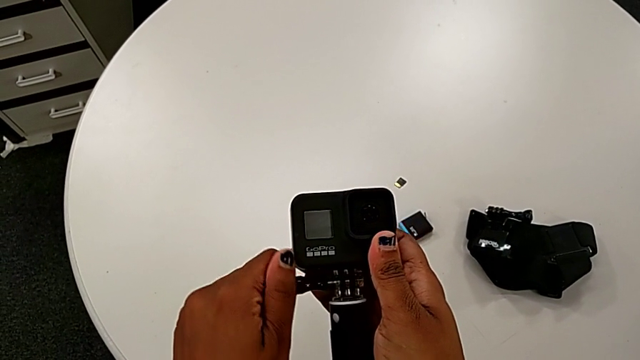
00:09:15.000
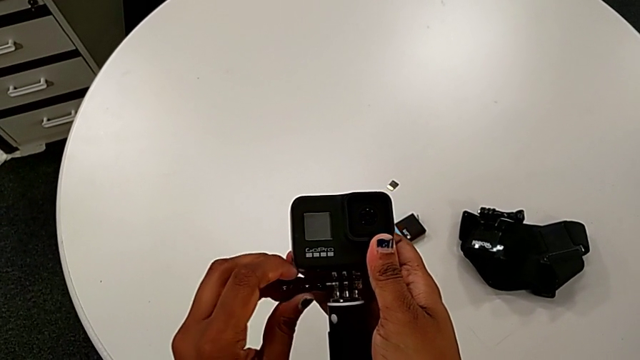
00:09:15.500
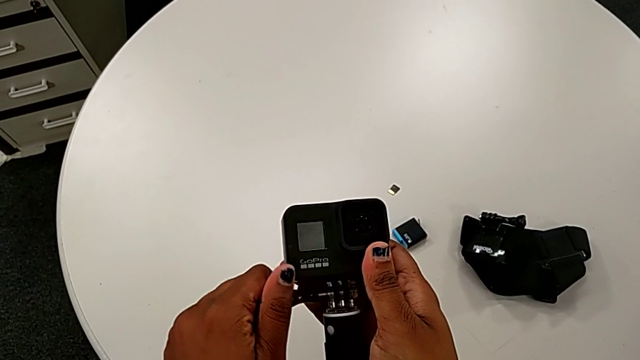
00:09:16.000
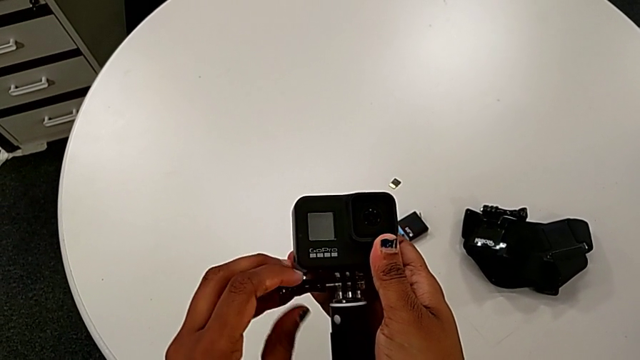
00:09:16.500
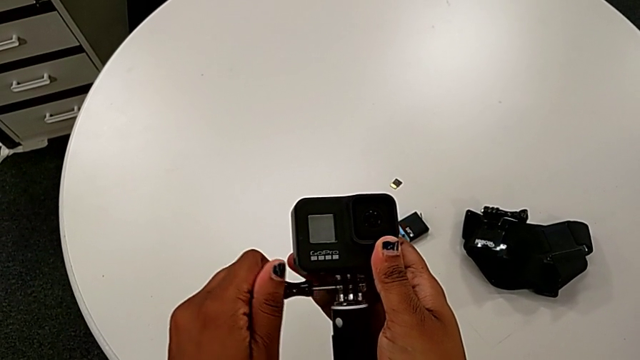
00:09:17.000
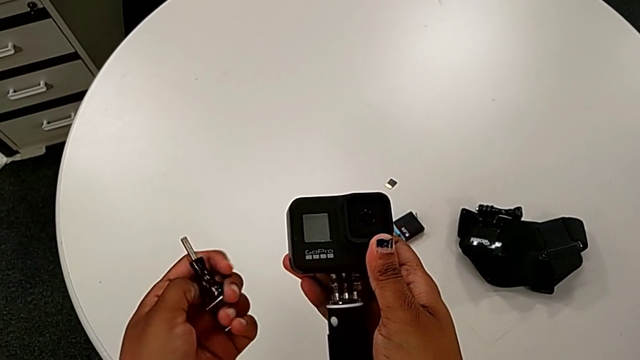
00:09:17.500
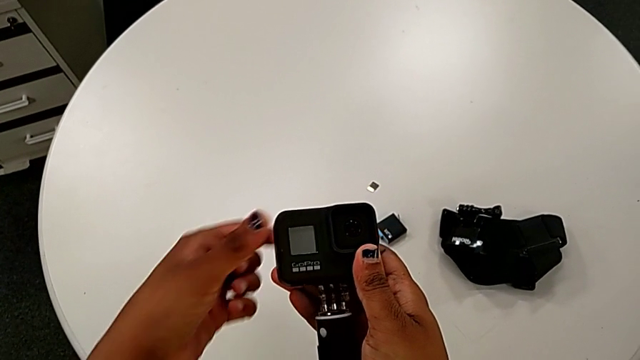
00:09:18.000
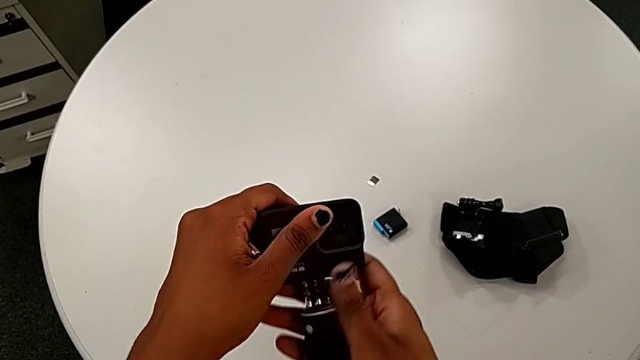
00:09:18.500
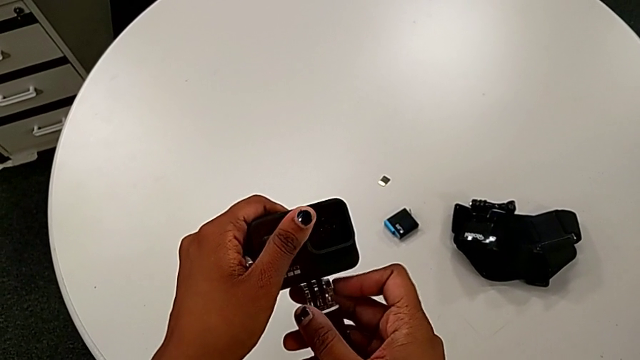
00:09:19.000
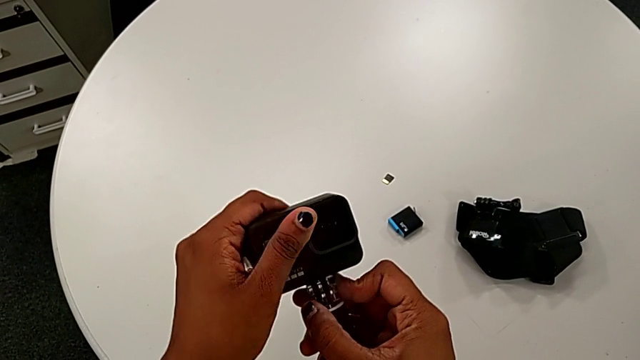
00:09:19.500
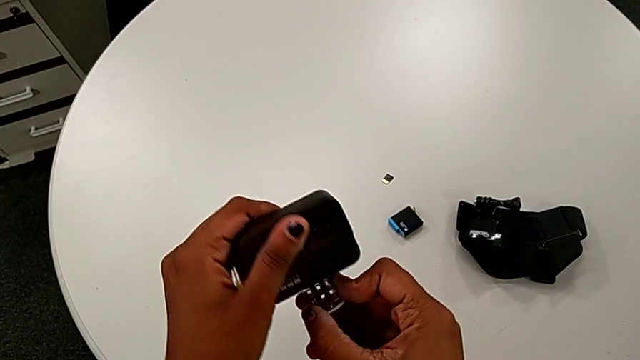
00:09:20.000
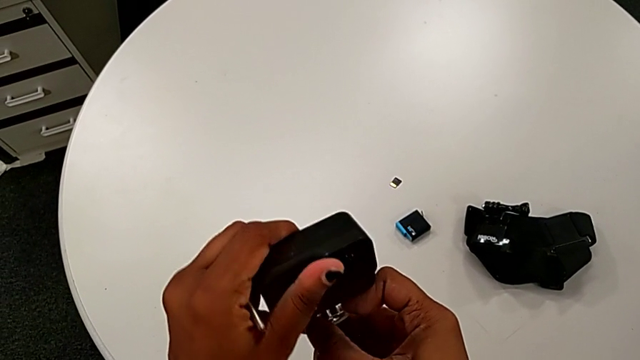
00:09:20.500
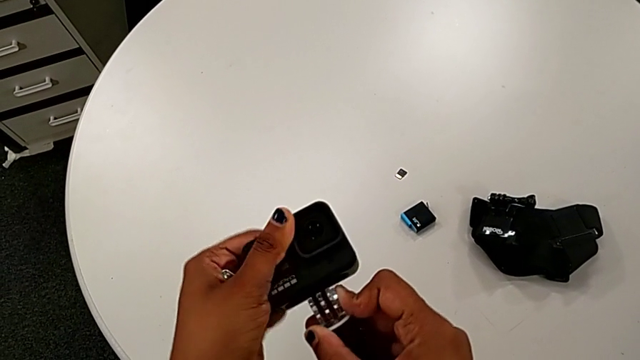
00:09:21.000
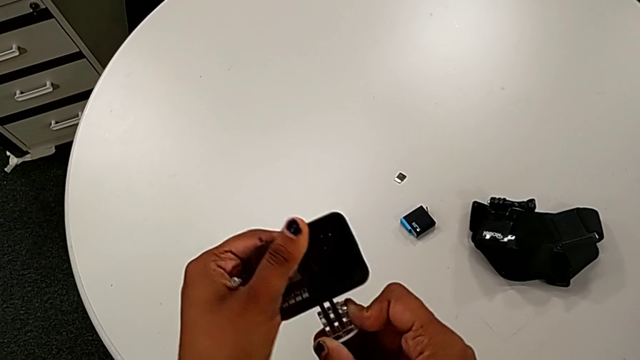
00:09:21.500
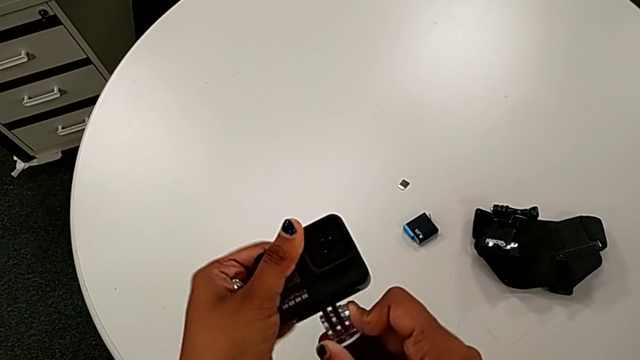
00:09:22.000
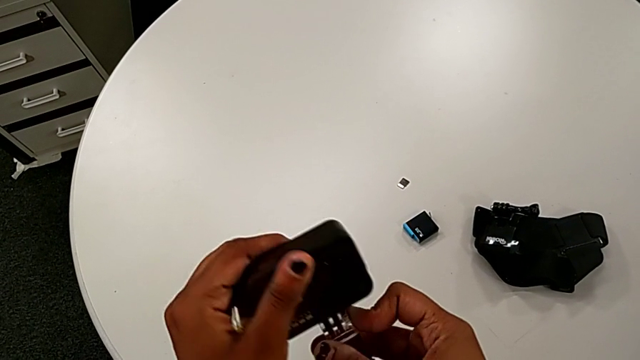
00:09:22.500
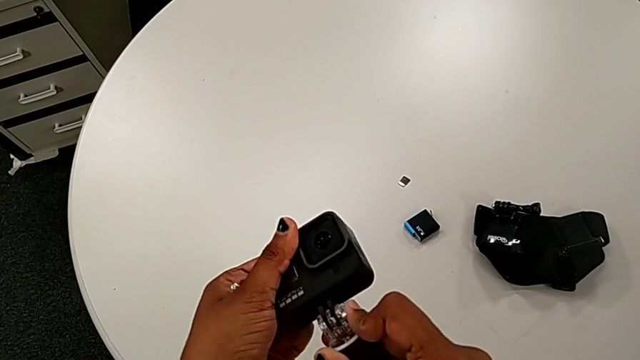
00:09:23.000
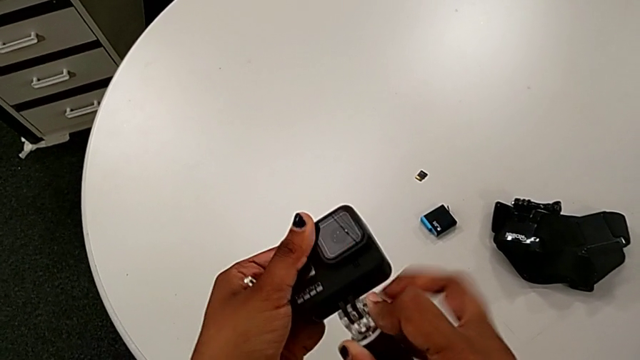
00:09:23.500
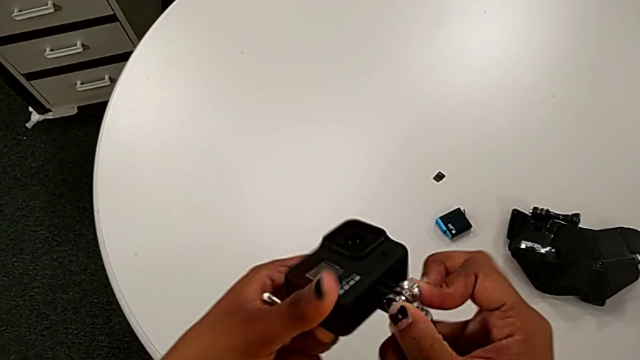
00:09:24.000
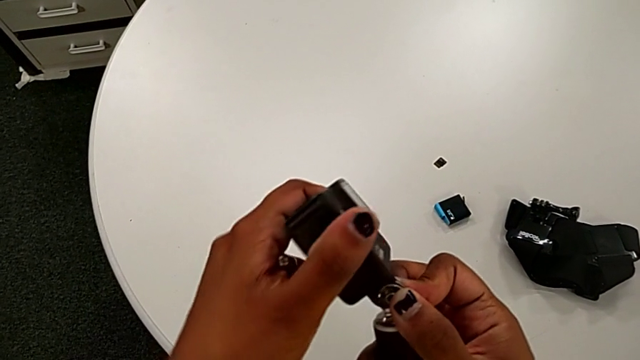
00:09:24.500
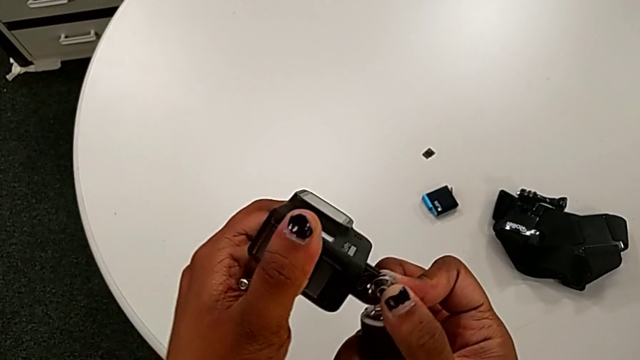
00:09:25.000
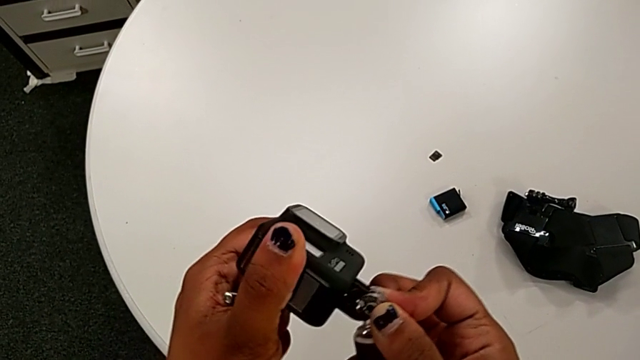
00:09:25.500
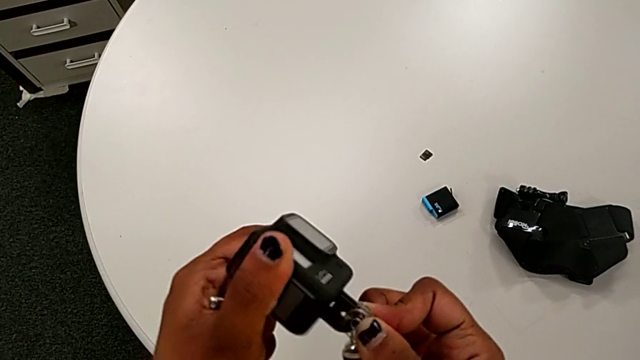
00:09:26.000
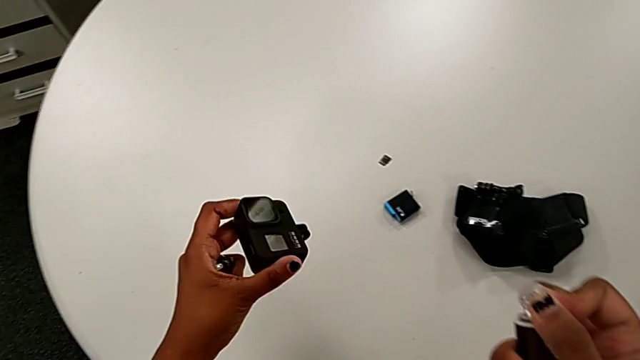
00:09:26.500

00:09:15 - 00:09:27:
The camera wearer is removing the handheld grip from the GoPro. They keep unscrewing the handheld grip and withdraw the GoPro.

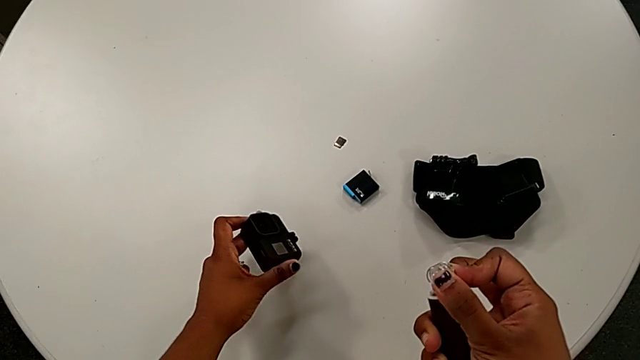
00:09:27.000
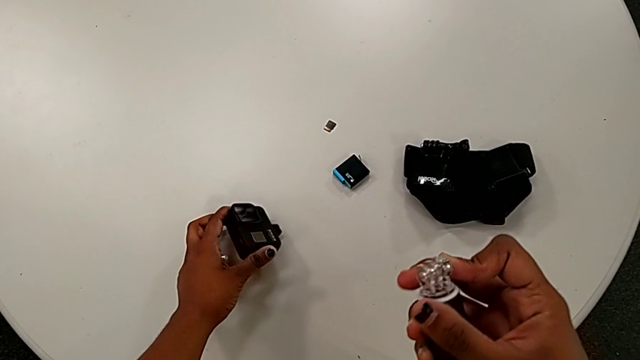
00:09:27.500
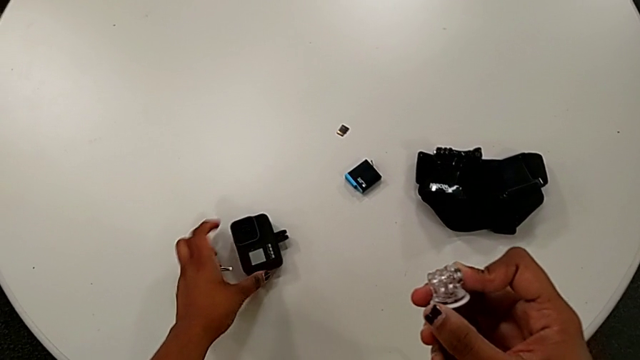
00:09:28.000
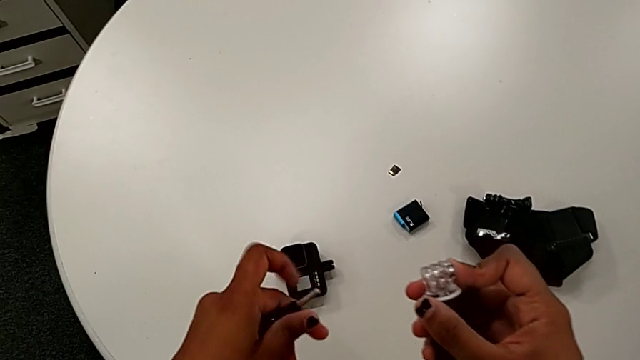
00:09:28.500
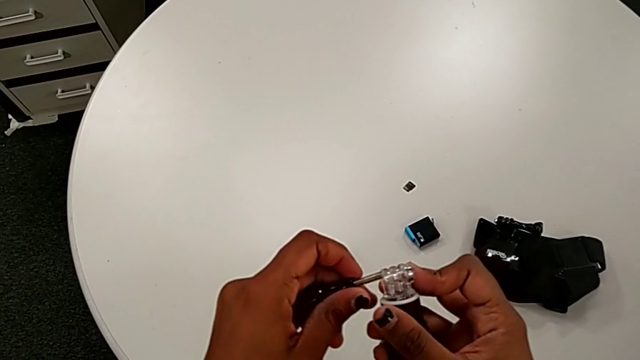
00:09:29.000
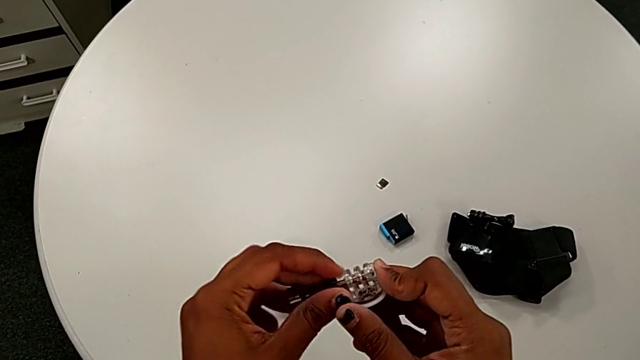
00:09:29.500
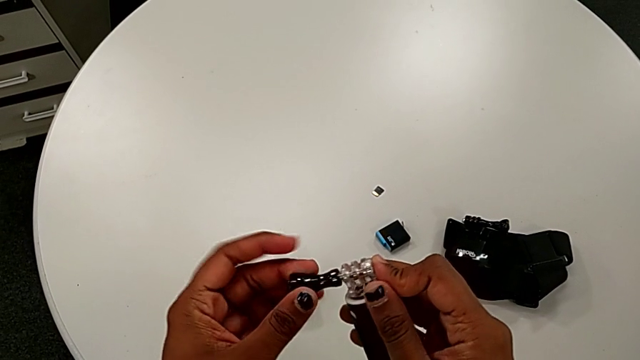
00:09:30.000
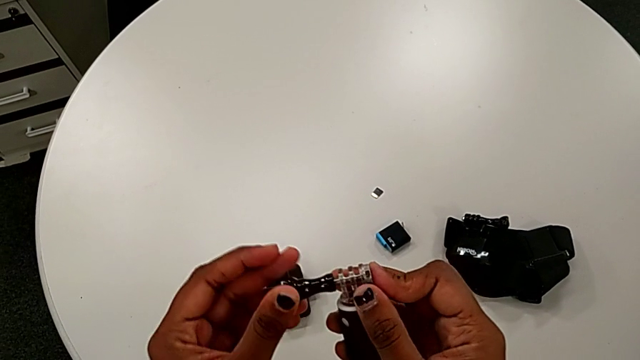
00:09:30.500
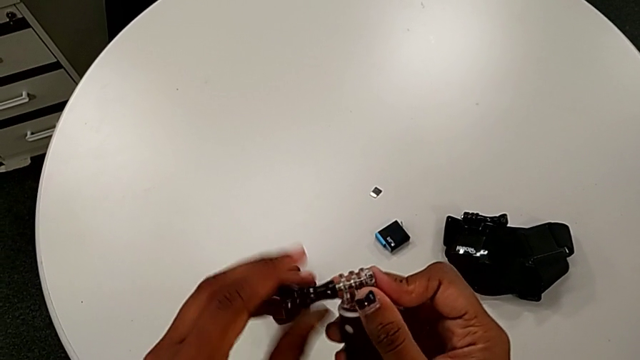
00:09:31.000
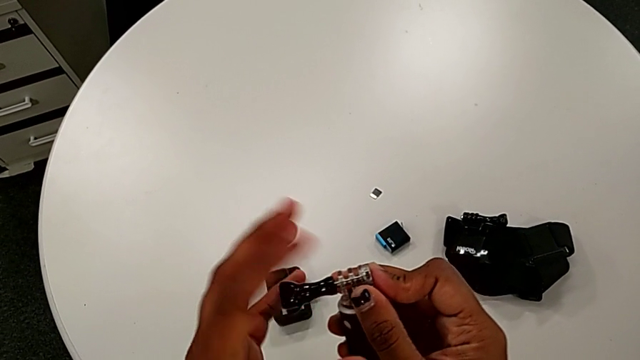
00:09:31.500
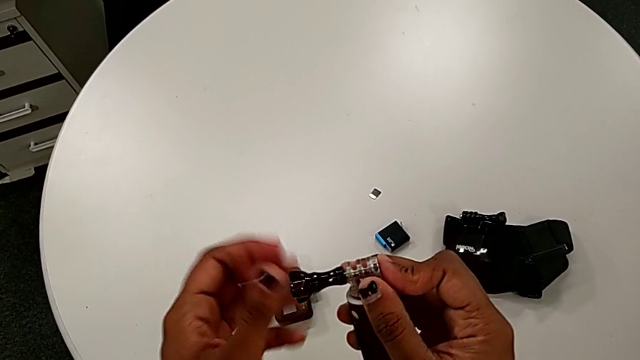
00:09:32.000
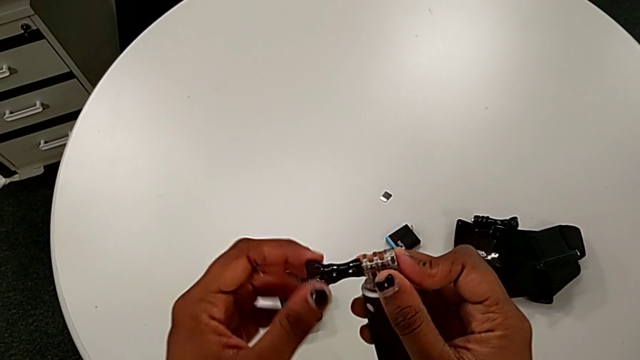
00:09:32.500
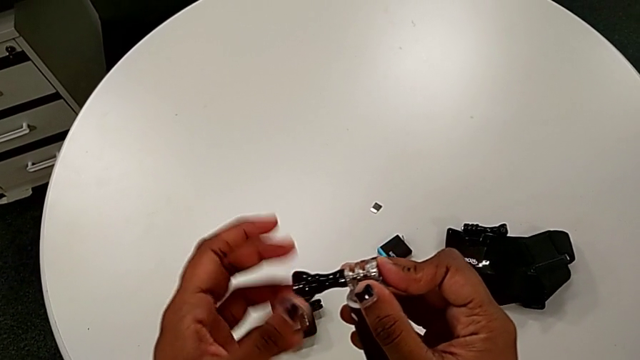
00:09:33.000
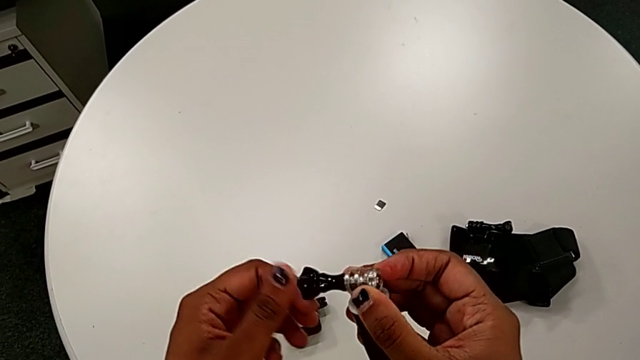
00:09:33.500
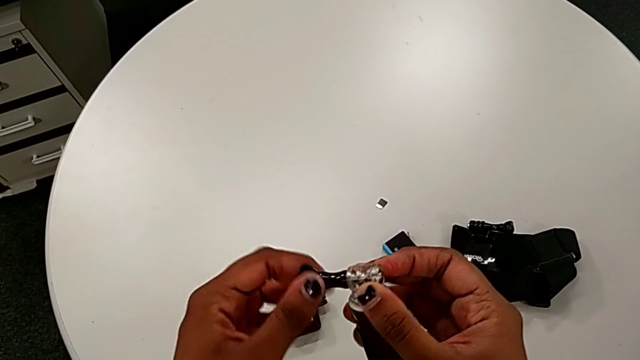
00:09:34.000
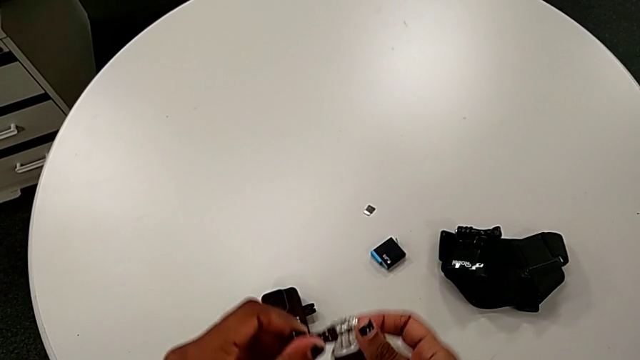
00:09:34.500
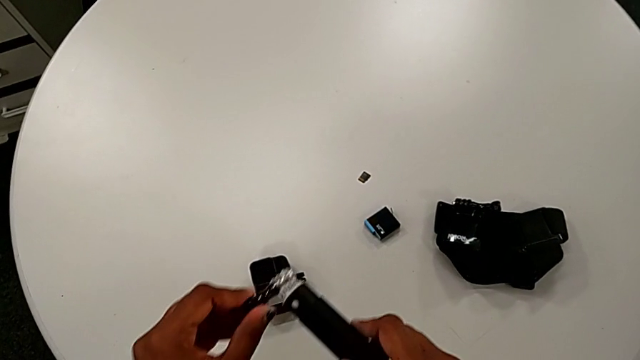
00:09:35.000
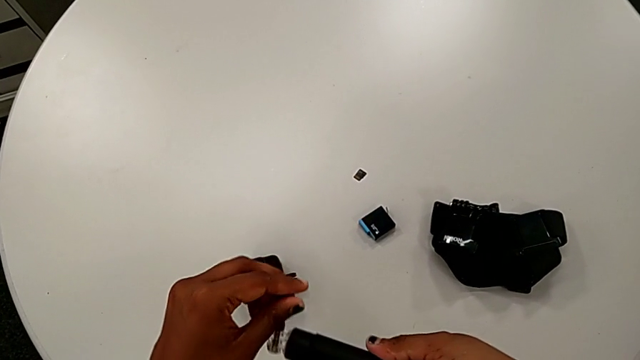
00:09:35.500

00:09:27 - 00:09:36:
The camera wearer is removing the handheld grip from the GoPro. They drop the GoPro and screw the handheld grip.
